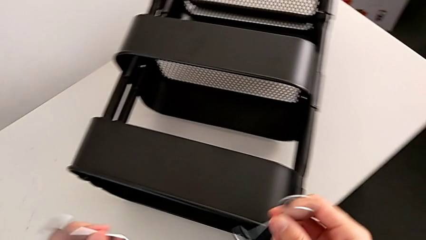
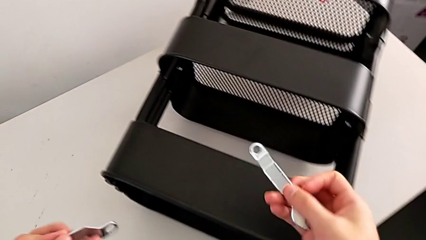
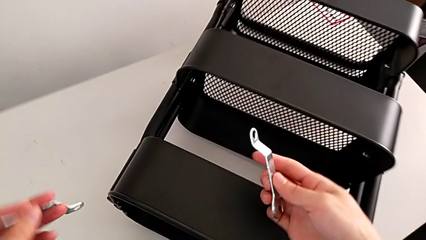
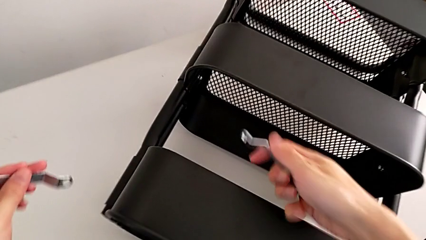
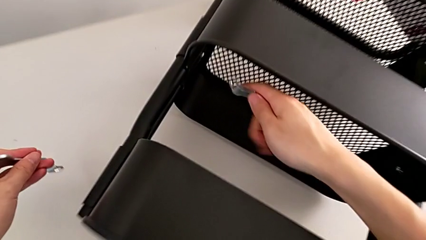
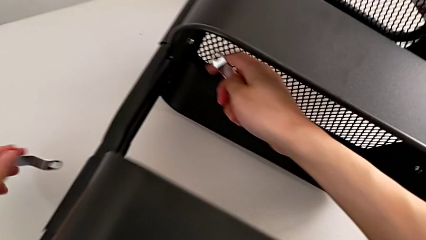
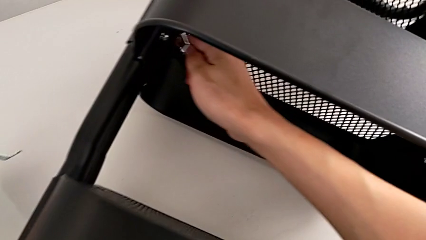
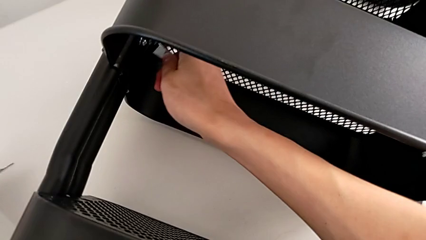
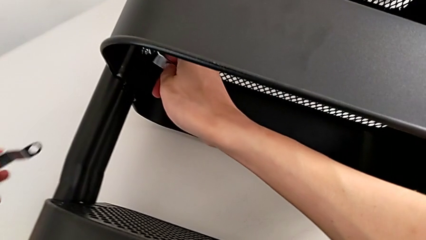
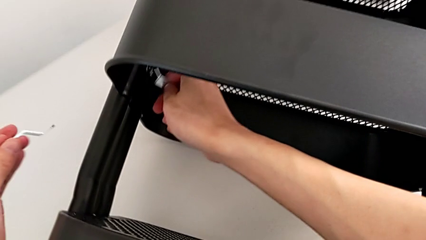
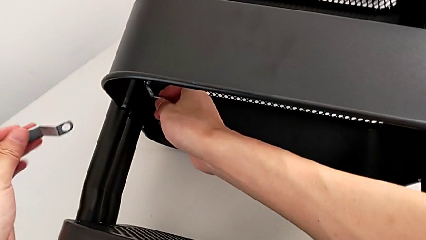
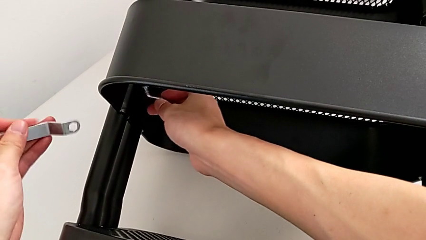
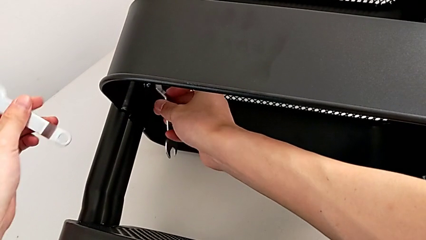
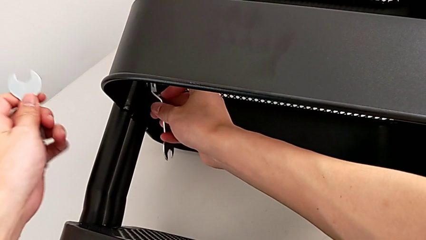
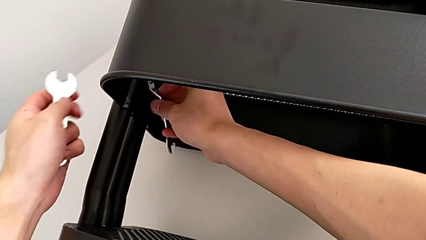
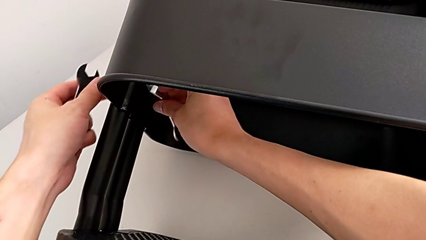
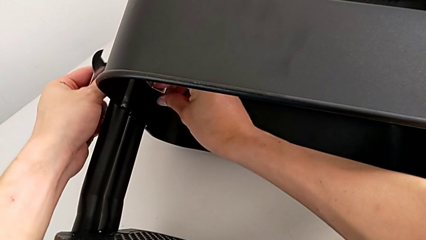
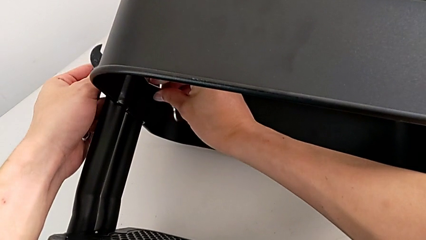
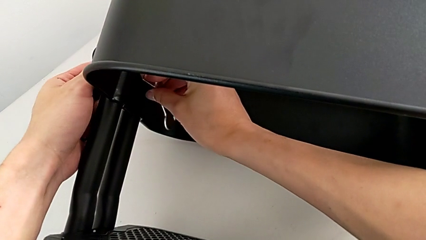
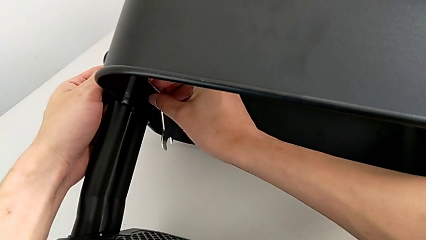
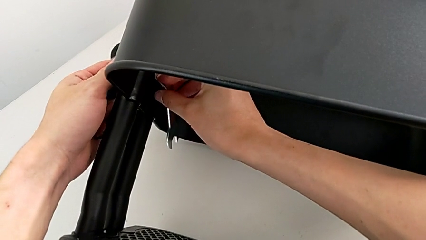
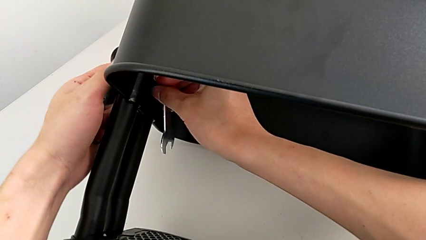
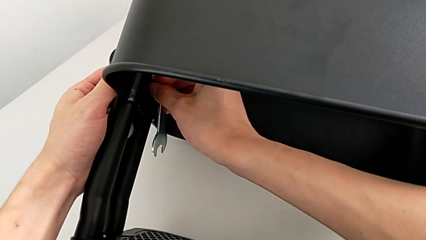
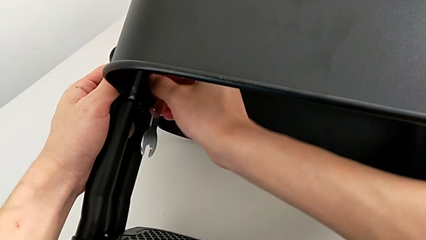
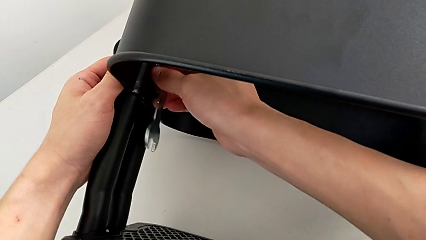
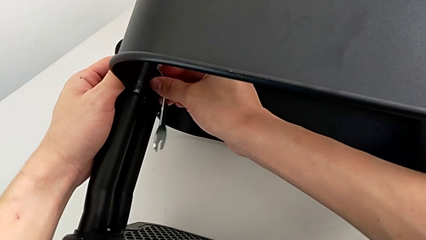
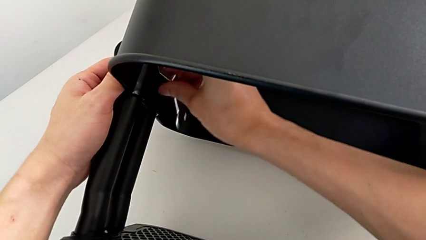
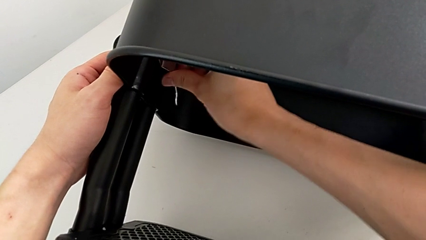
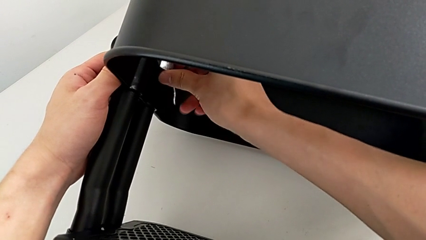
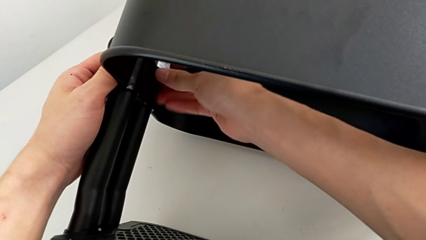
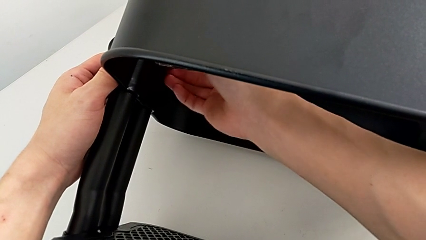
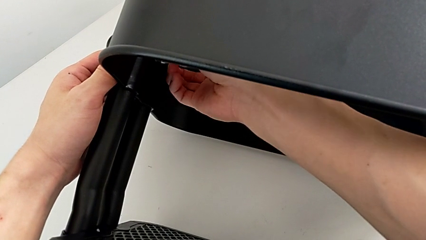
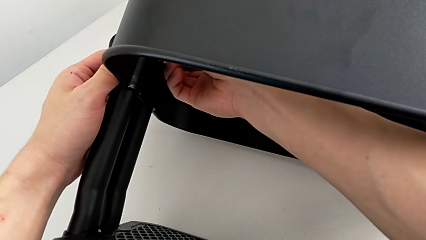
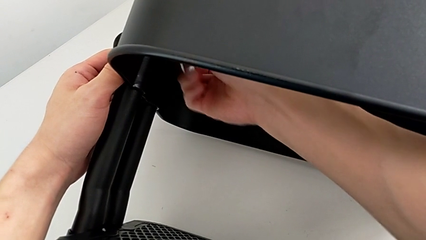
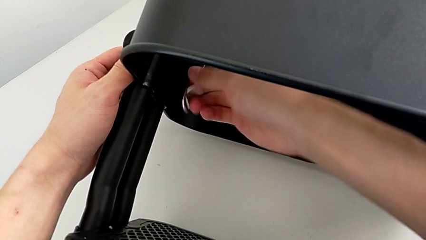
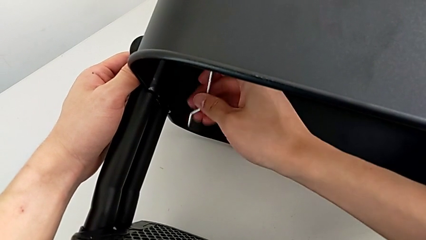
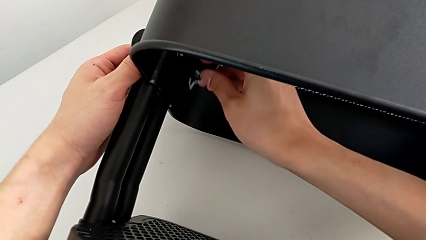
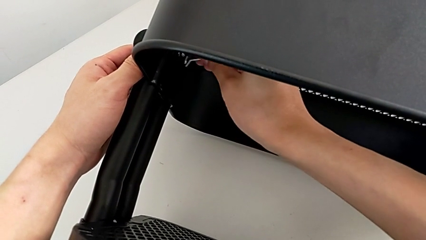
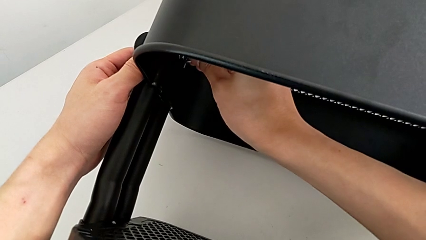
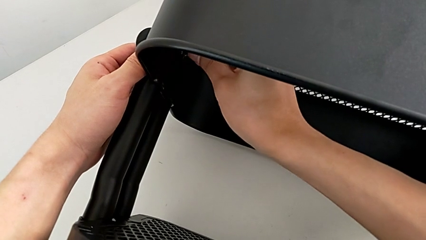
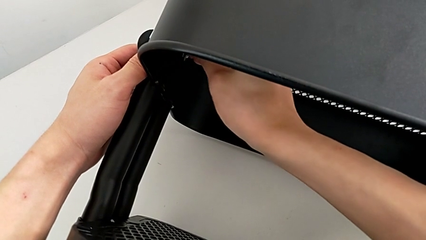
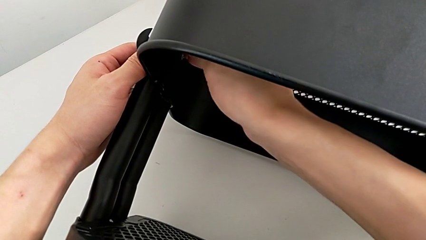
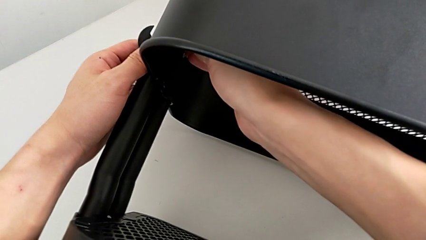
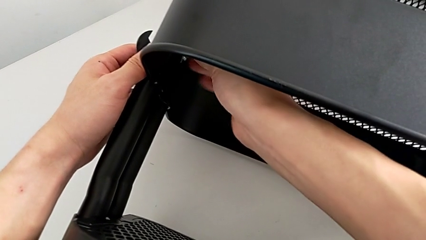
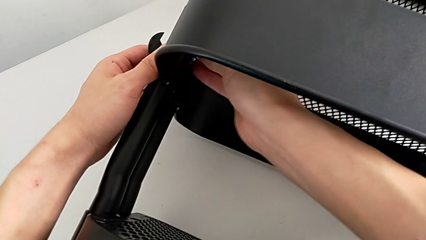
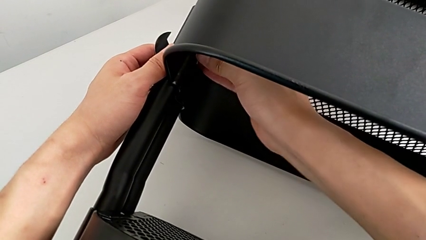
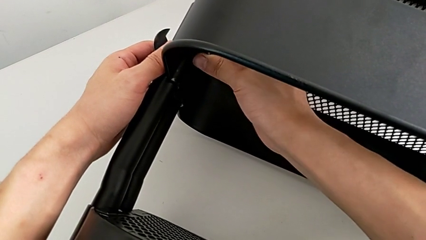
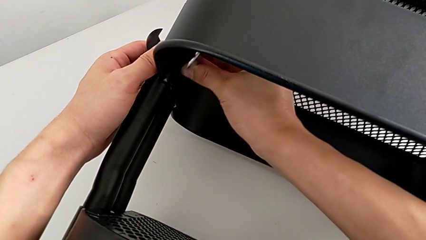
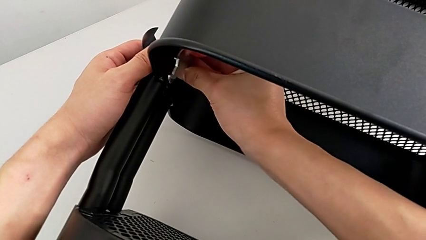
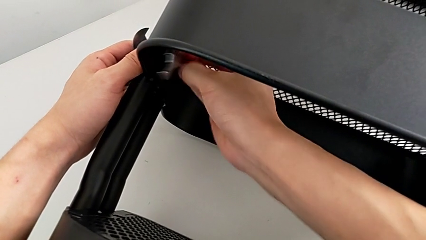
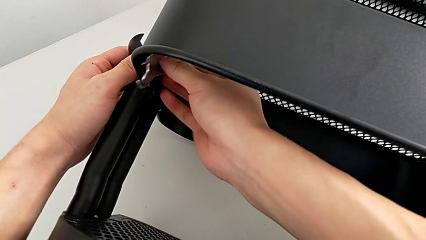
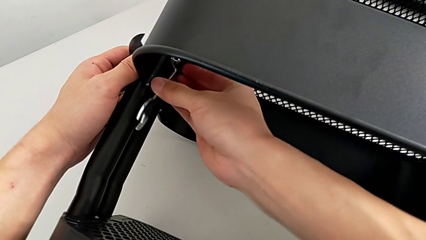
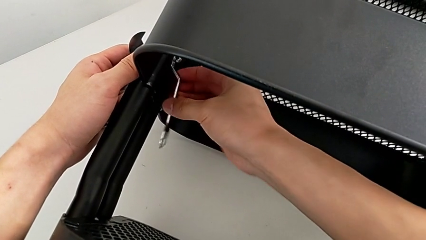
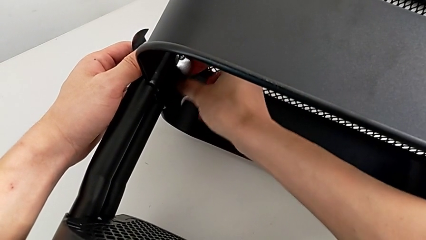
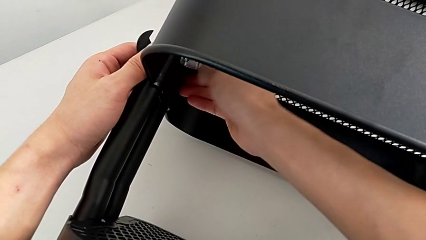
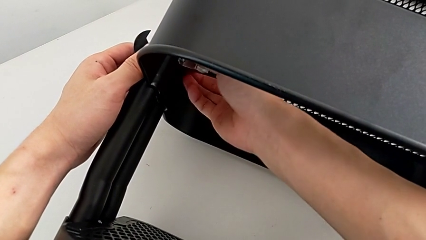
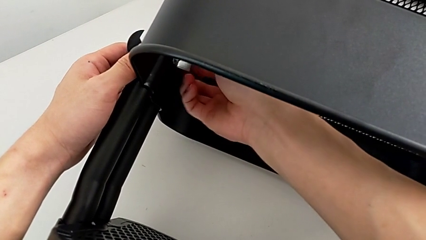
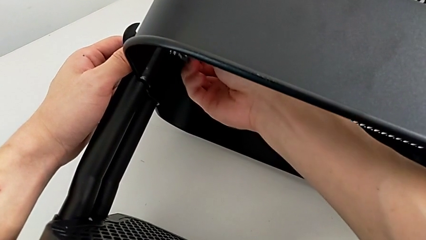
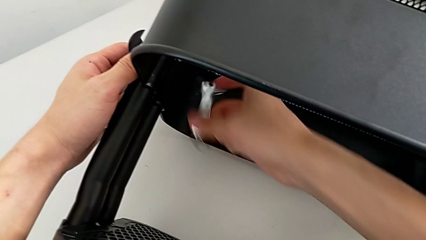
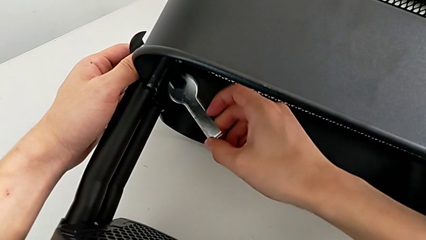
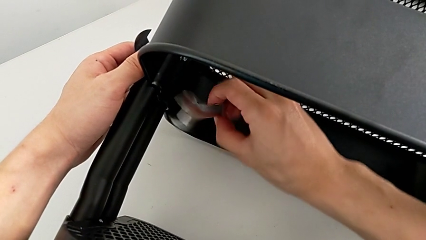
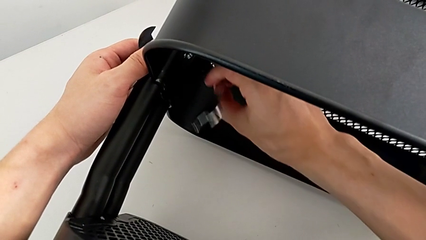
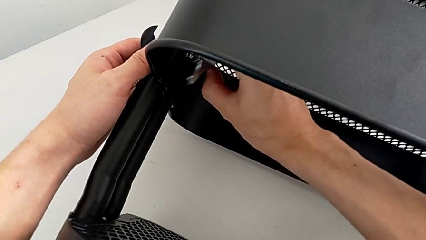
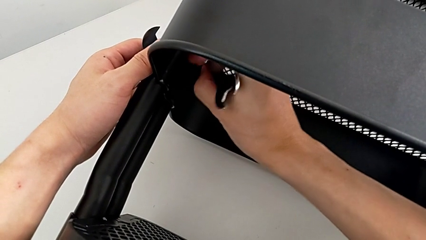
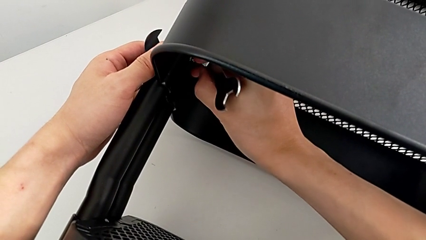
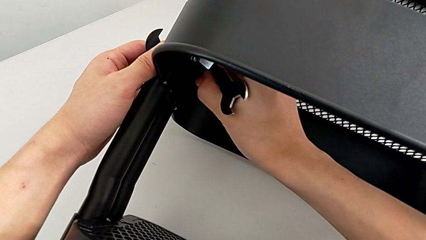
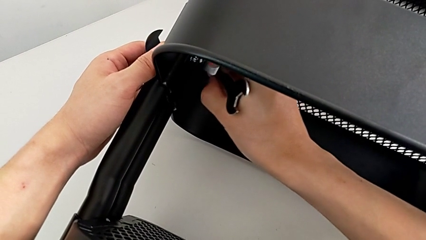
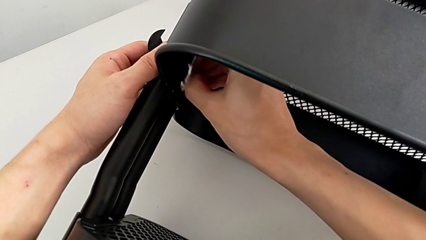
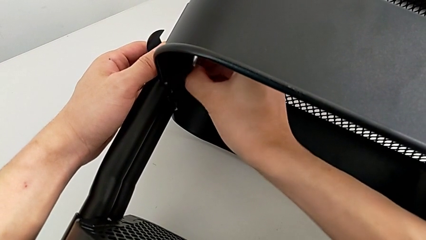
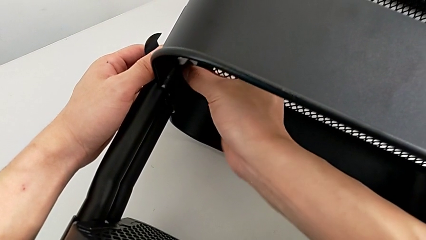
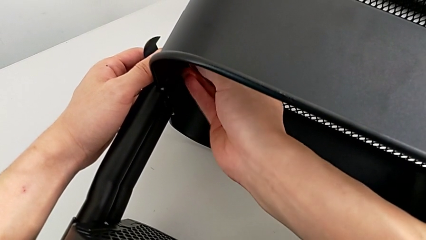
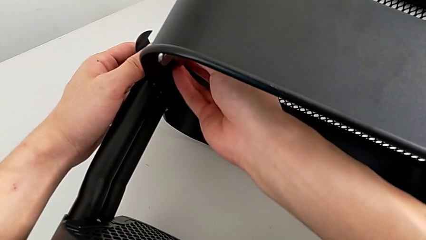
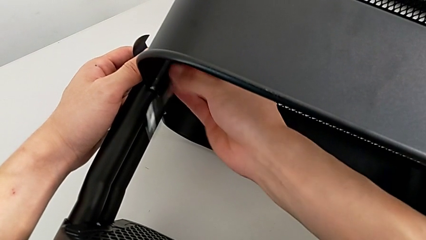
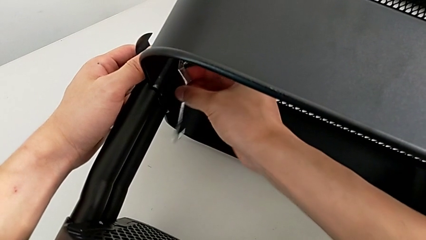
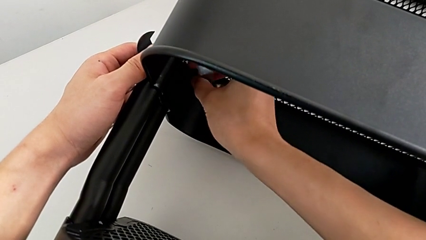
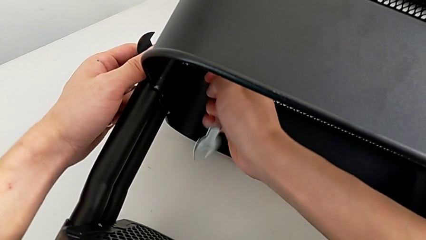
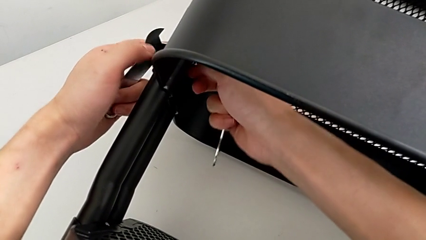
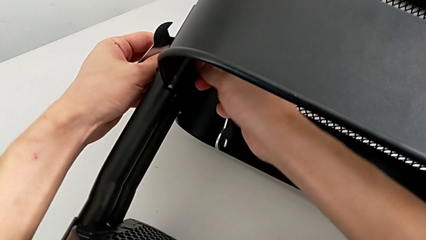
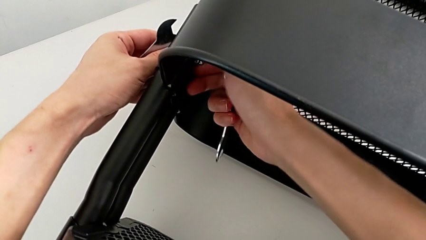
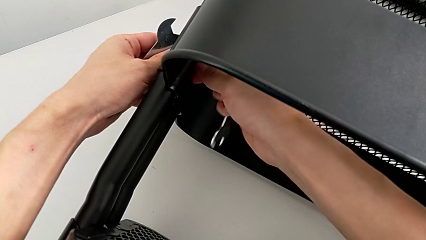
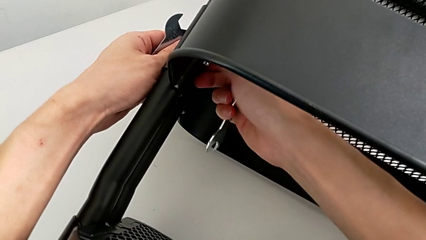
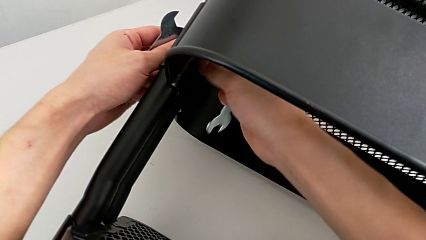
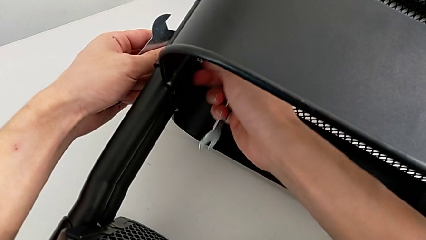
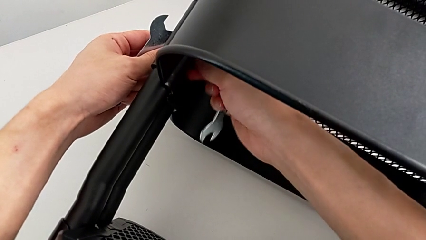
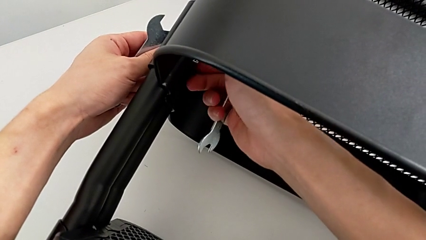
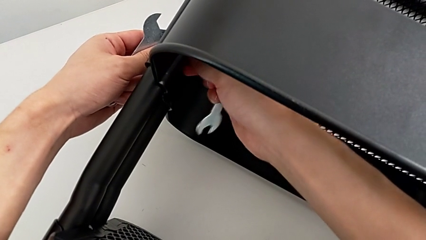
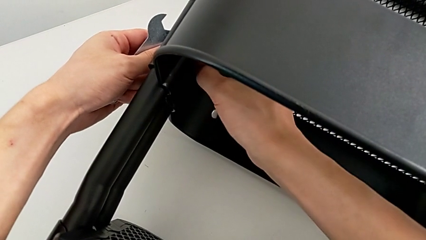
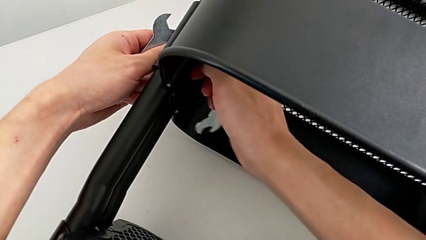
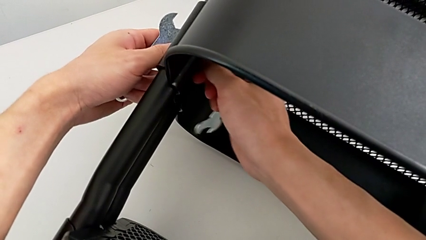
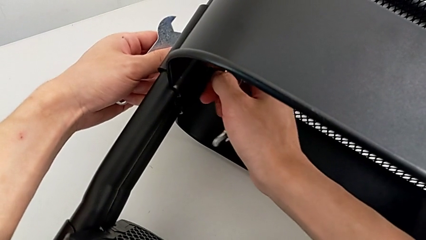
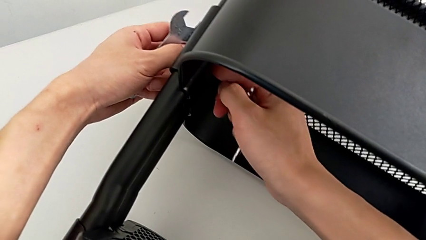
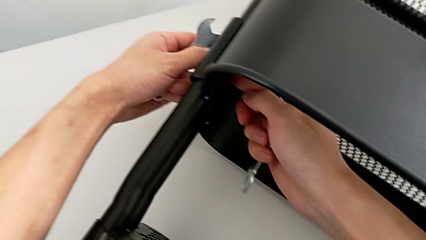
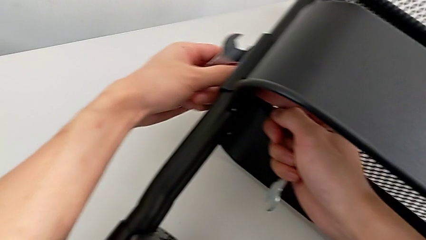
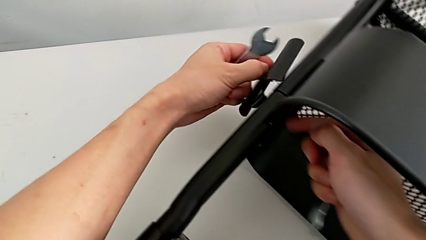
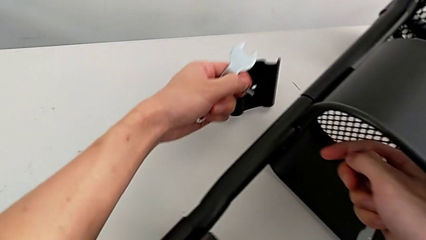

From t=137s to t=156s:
The camera wearer is disassembling the brackets of the middle grid tray. They approach the first hexagon cap nut and unscrew it twice.
